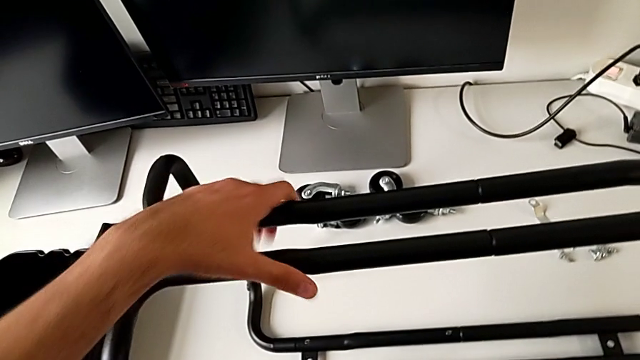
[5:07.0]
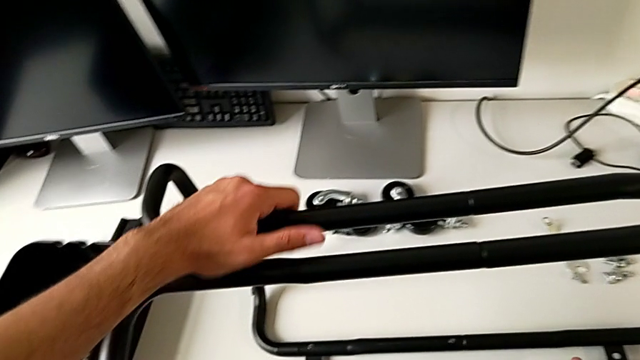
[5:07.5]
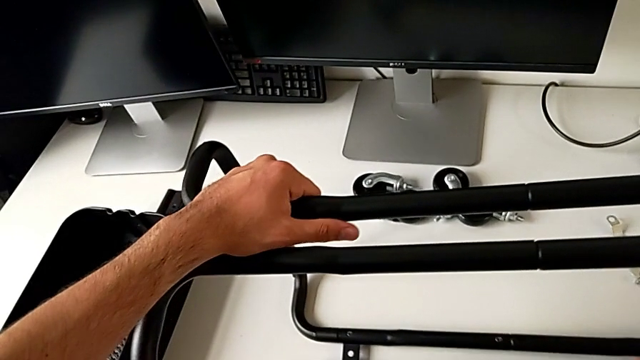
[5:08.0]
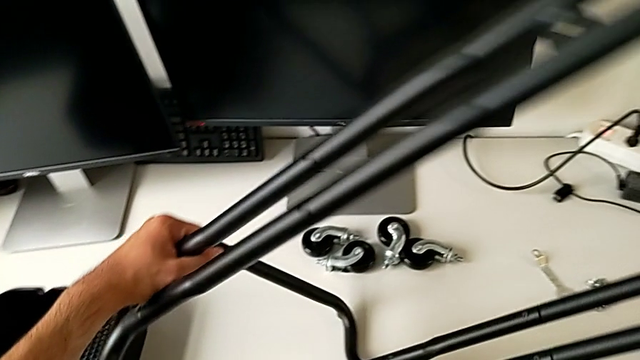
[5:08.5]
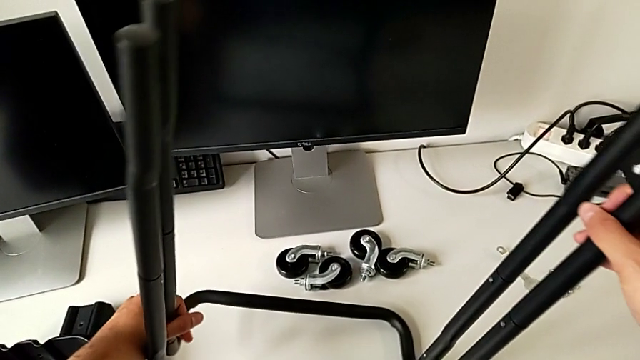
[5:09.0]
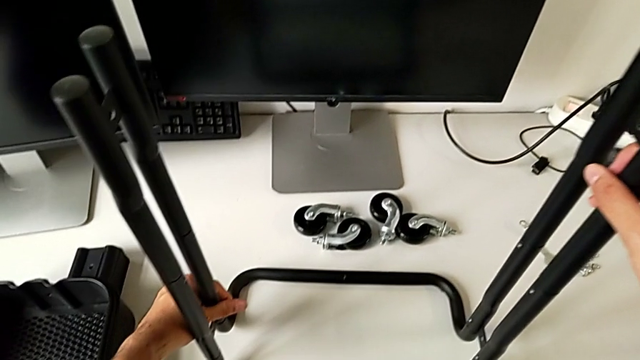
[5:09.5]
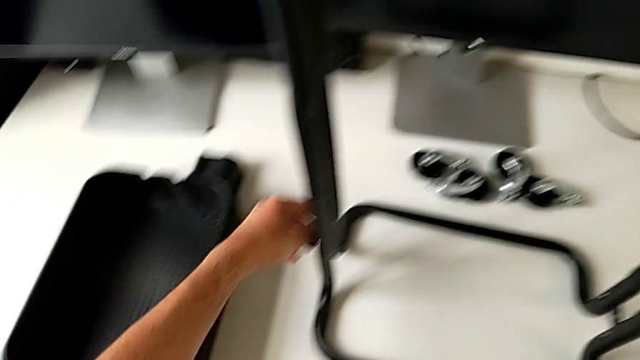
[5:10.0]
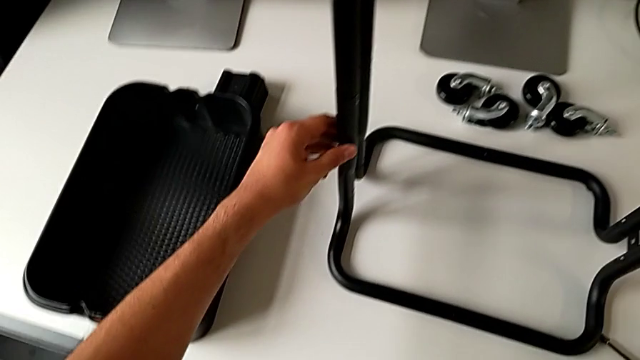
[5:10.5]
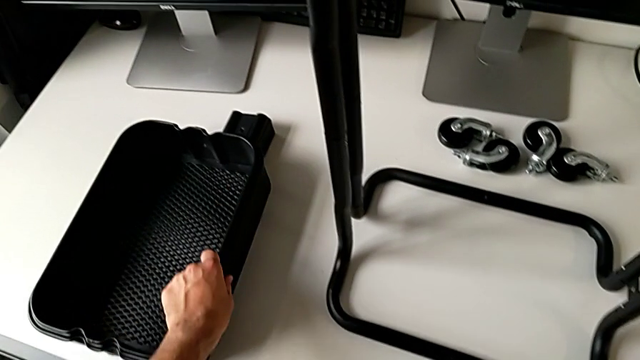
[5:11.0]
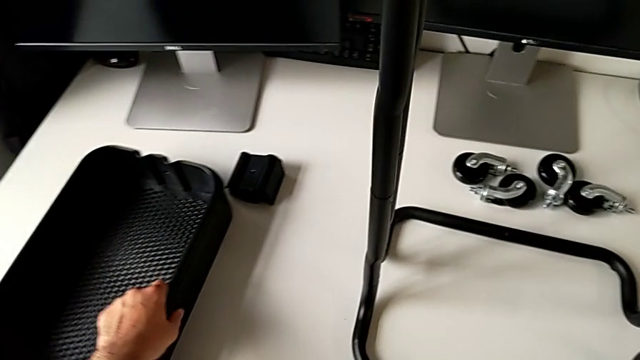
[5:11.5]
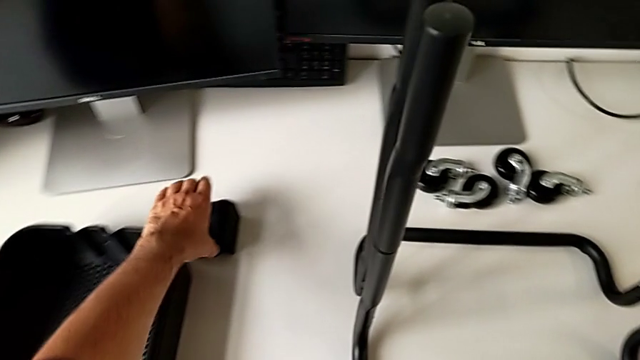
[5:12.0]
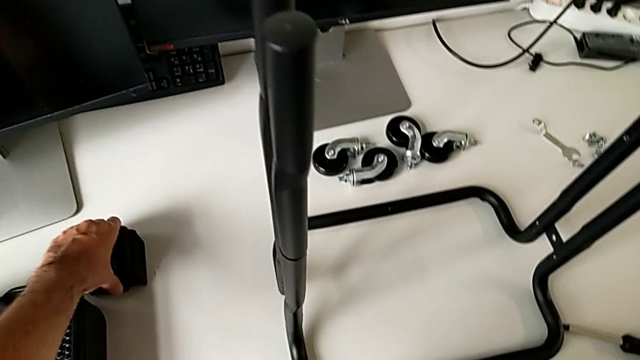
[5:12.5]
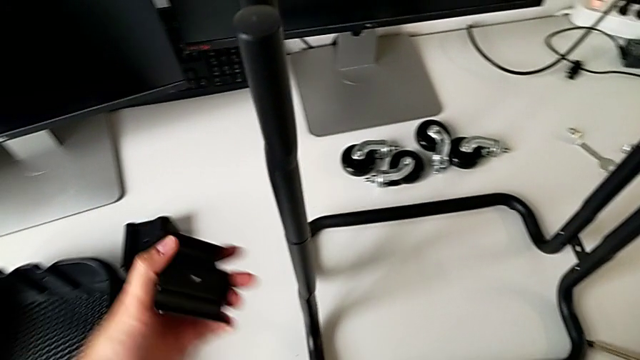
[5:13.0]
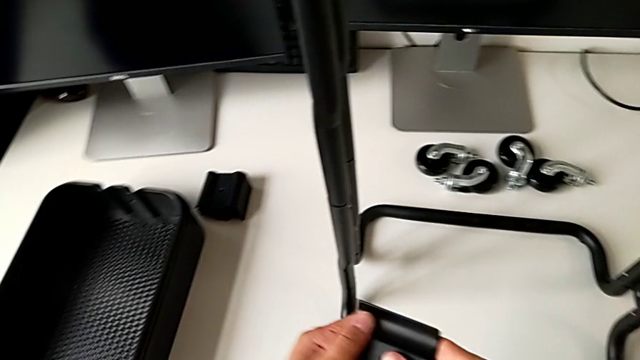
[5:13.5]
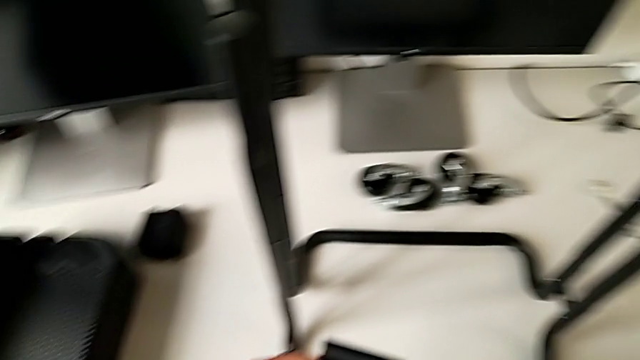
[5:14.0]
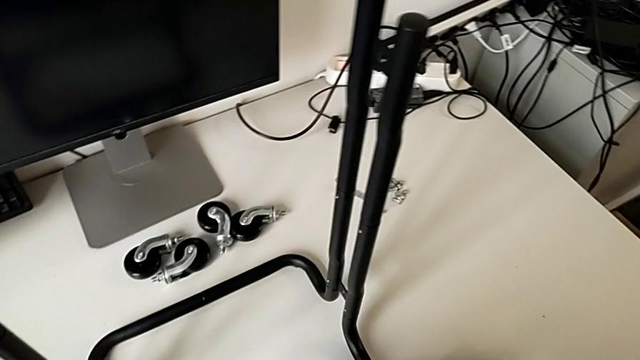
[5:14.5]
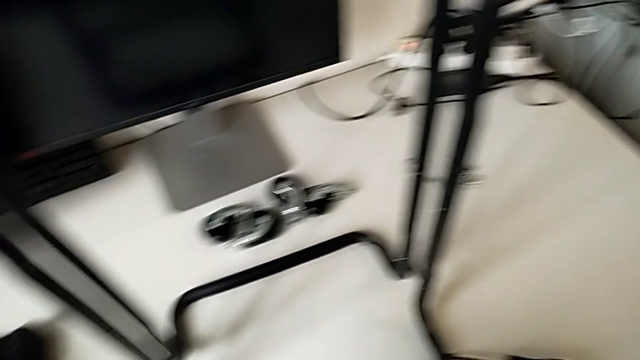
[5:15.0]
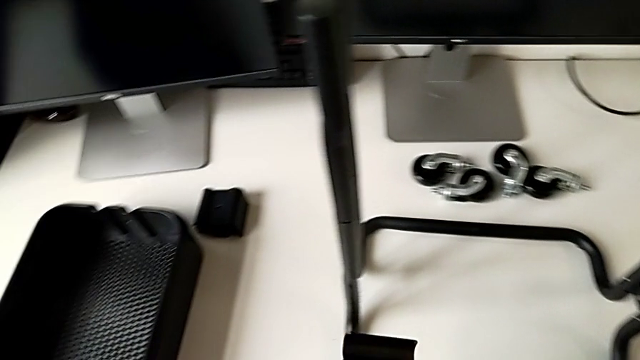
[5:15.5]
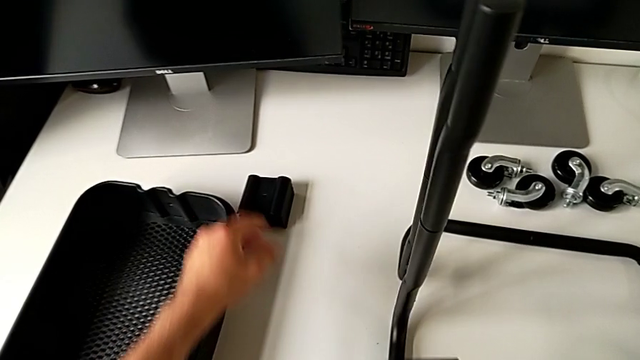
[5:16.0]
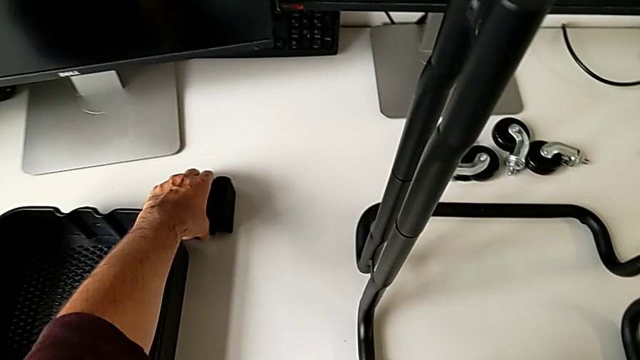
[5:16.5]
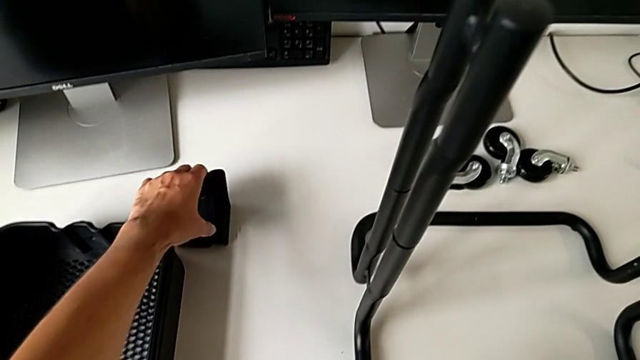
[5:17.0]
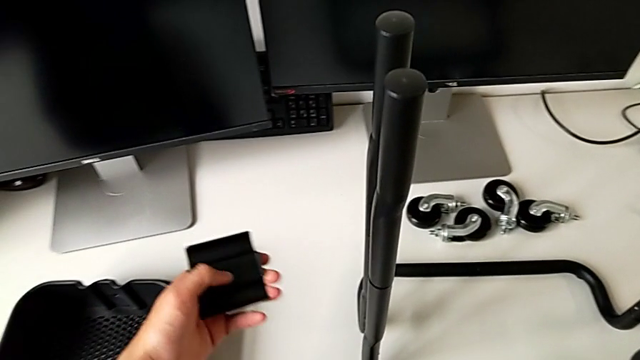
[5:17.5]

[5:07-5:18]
The camera wearer is assembling the bottom tray of the furniture. They flip the utility cart, slide the grid tray, grab the bracket and wrongly grab it.

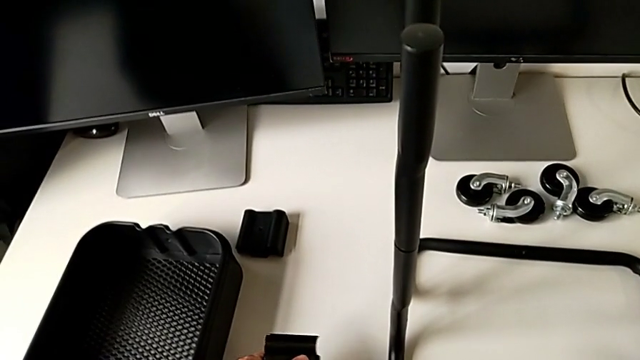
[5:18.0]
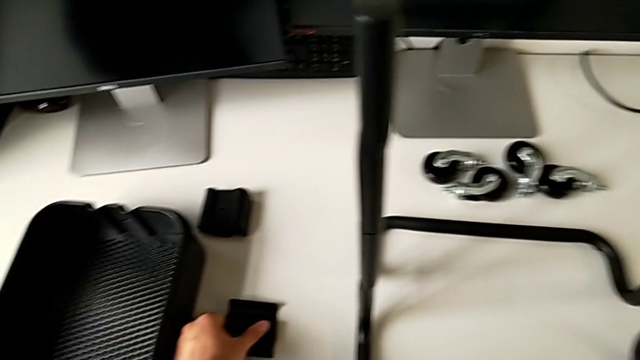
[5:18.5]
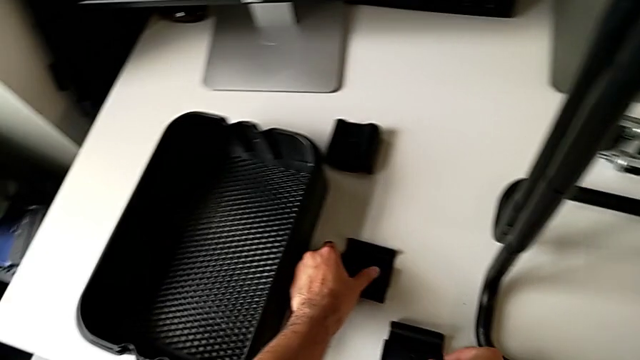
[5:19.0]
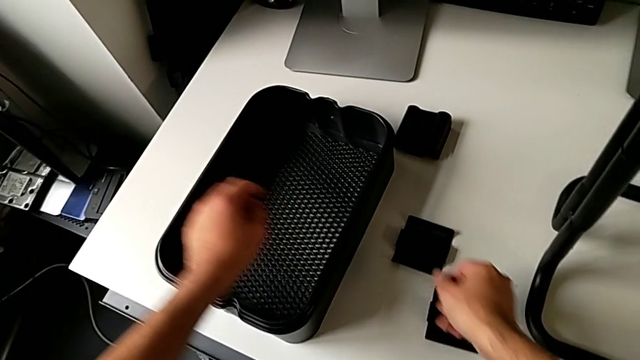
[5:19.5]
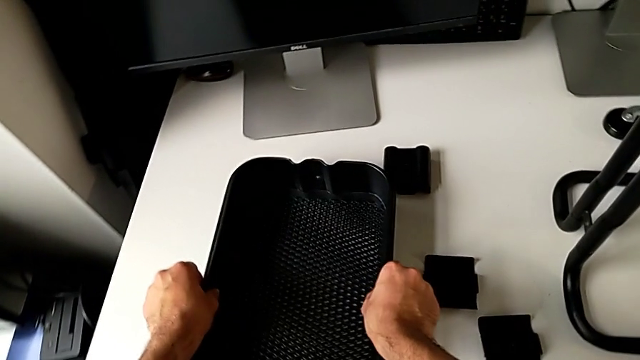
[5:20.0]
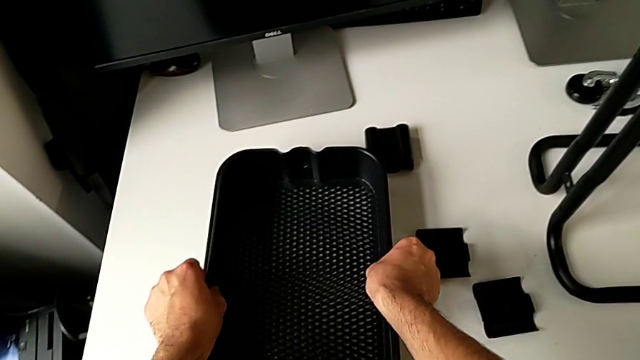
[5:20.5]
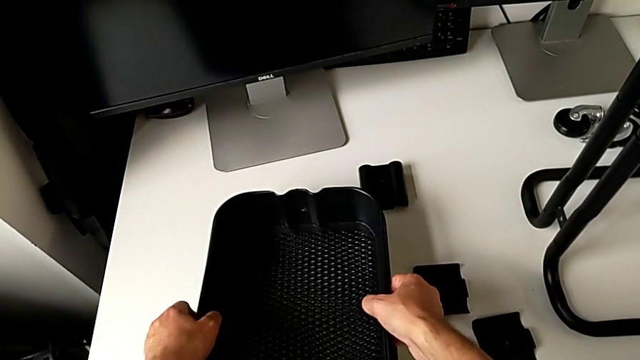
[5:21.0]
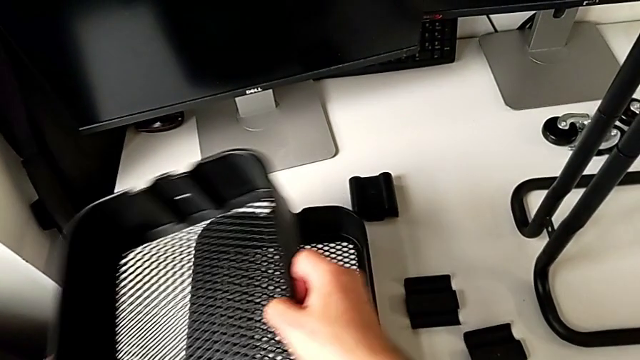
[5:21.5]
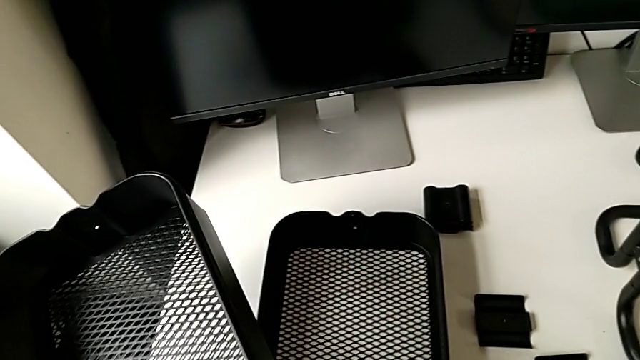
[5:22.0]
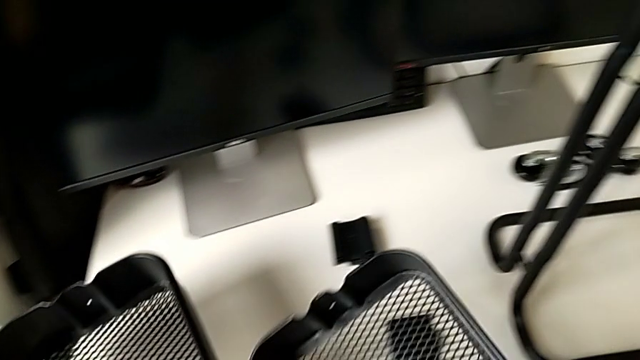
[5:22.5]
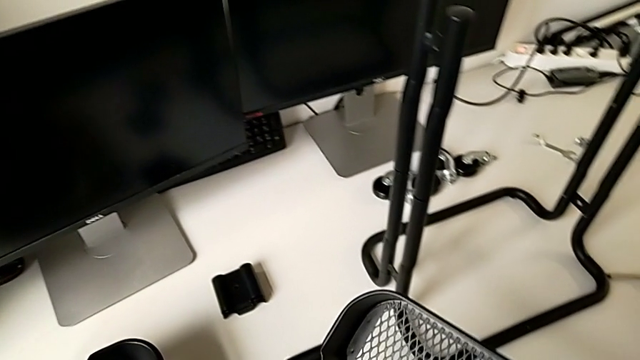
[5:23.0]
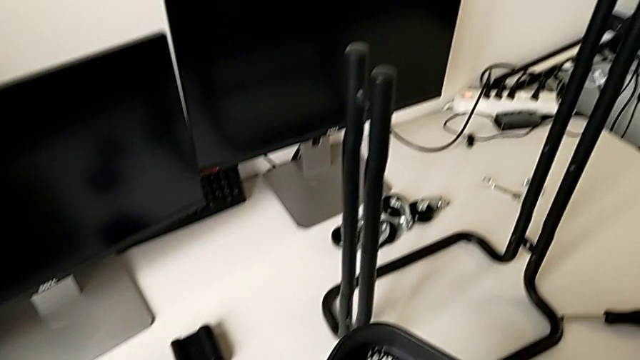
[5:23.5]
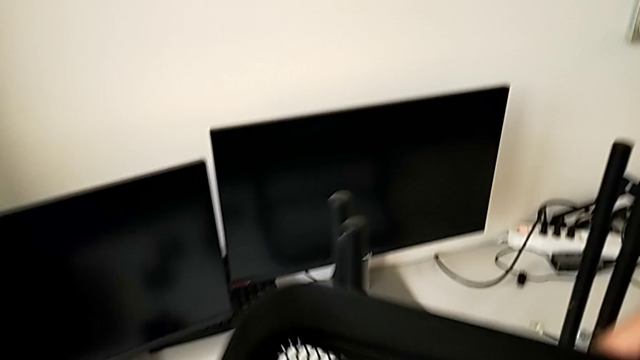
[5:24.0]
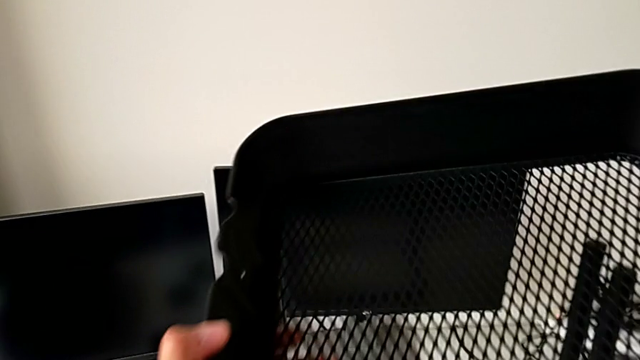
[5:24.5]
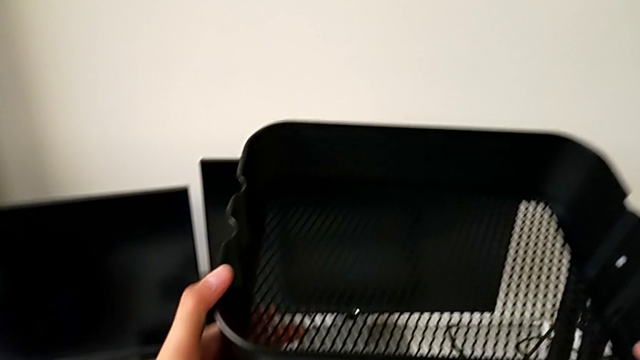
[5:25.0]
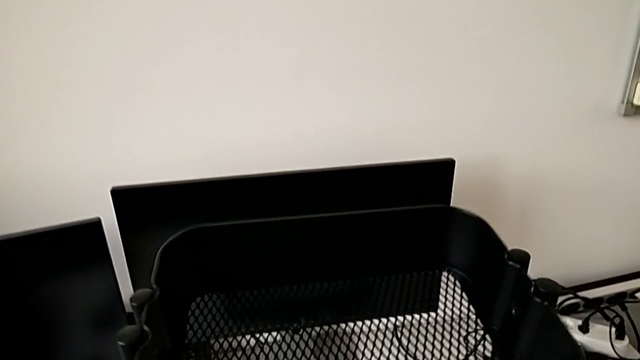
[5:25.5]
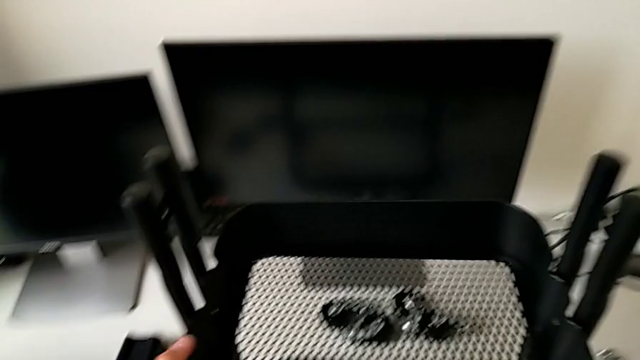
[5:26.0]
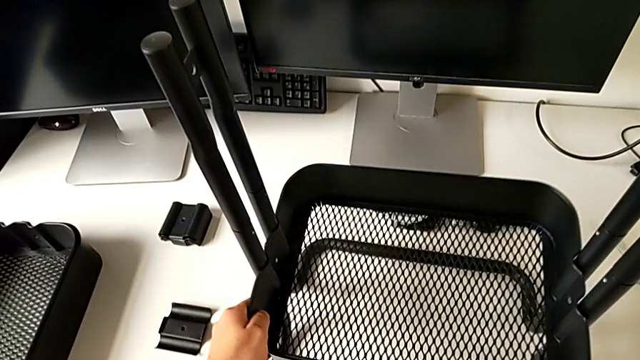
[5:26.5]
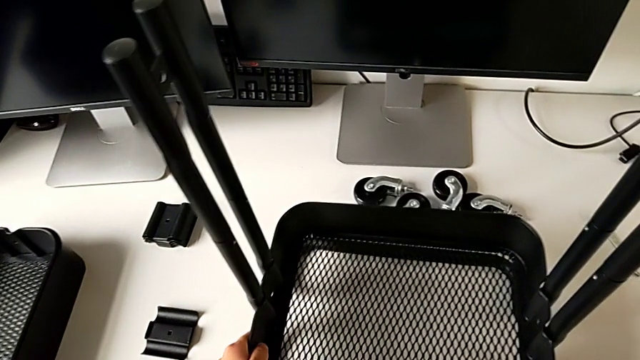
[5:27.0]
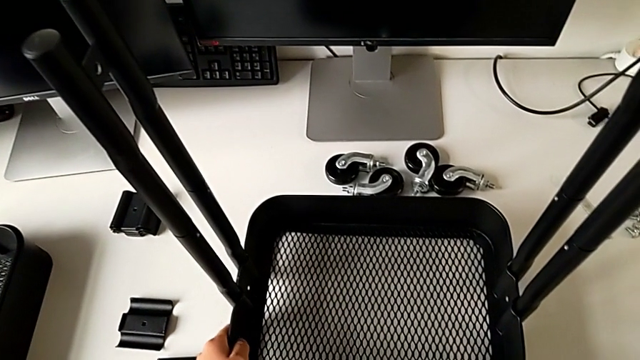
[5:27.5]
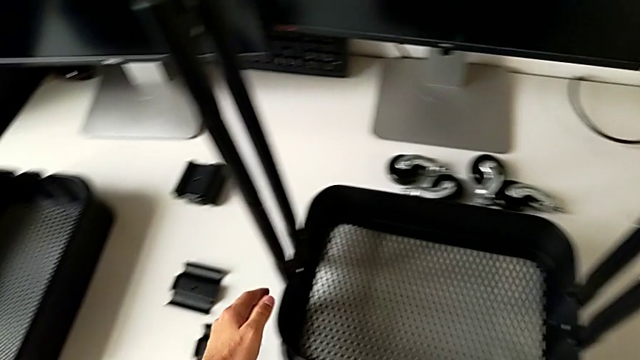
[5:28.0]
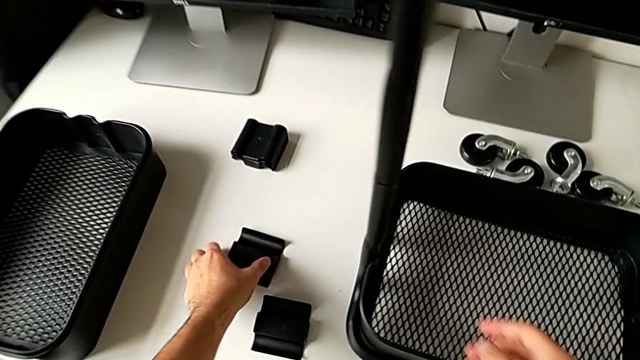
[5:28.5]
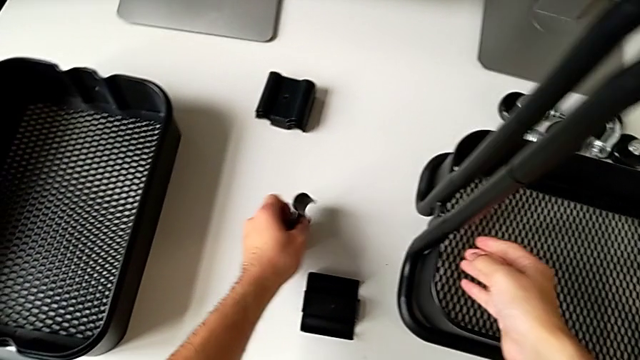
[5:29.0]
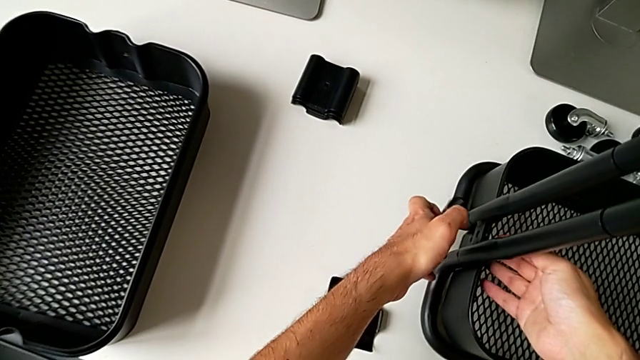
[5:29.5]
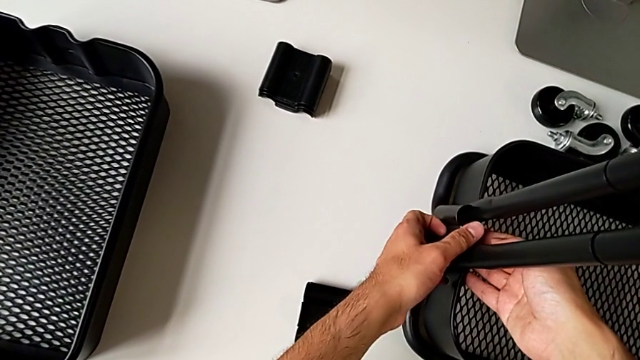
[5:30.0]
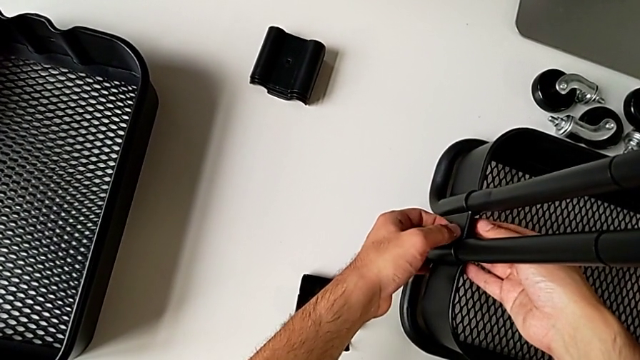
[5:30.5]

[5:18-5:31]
The camera wearer is assembling the bottom tray of the furniture. They place the bracket, grab it, place it, assemble the grid tray, grab the bracket and assemble it.
